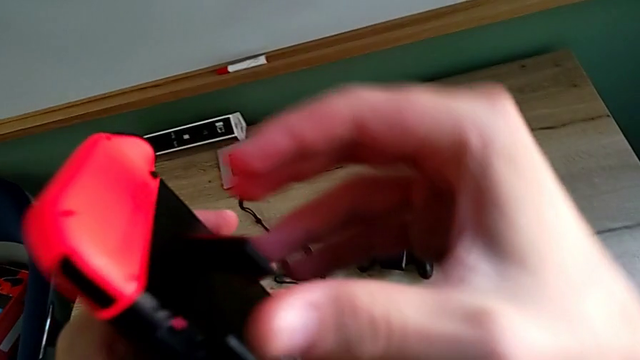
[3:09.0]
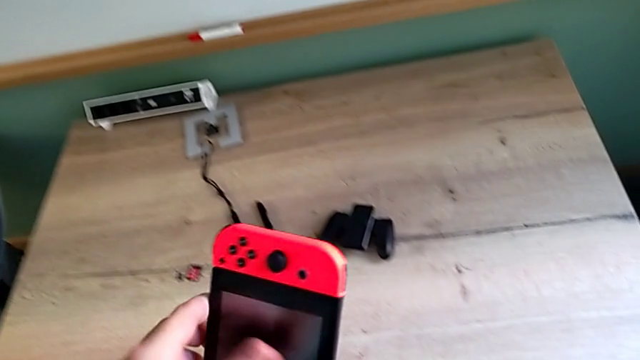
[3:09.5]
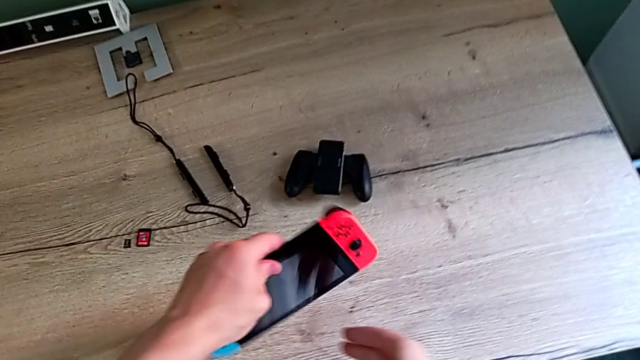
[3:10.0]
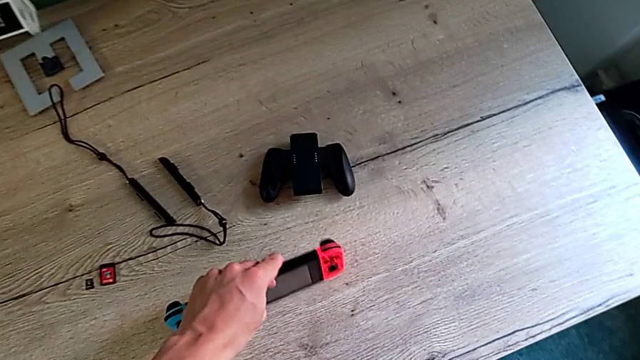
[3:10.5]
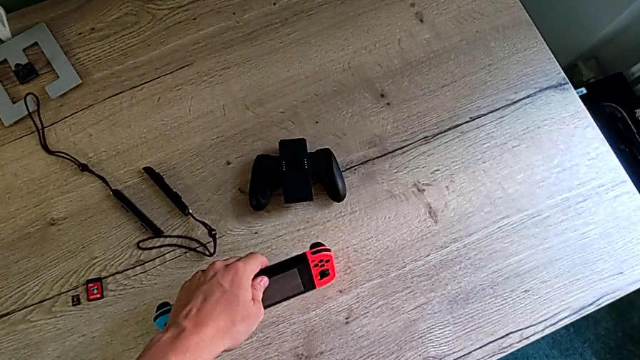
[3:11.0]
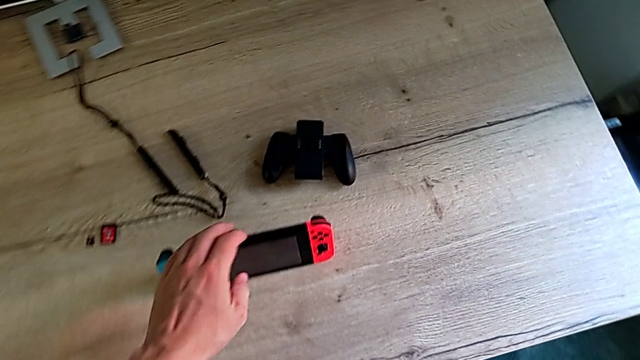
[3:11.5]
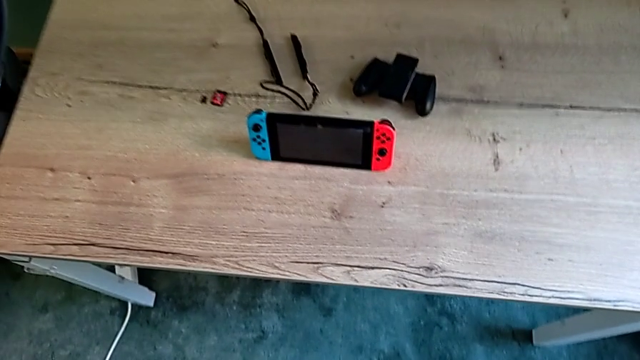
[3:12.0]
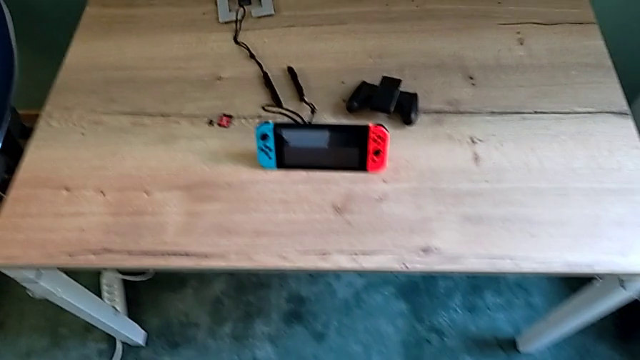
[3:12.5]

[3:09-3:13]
The camera wearer is standing the Nintendo Switch with its kickstand. They place the Nintendo Switch.

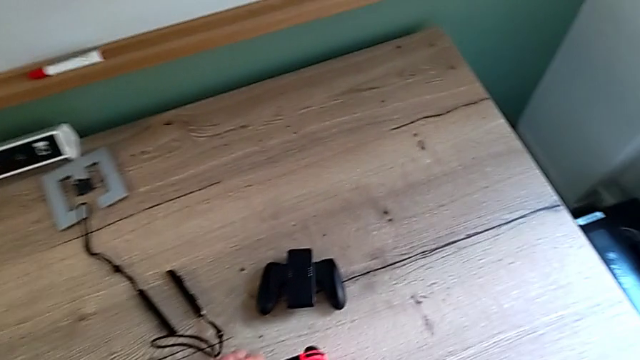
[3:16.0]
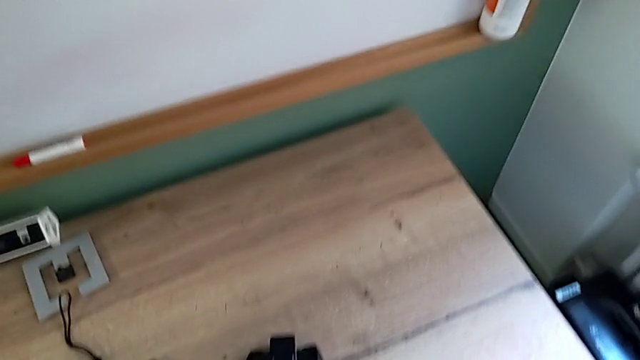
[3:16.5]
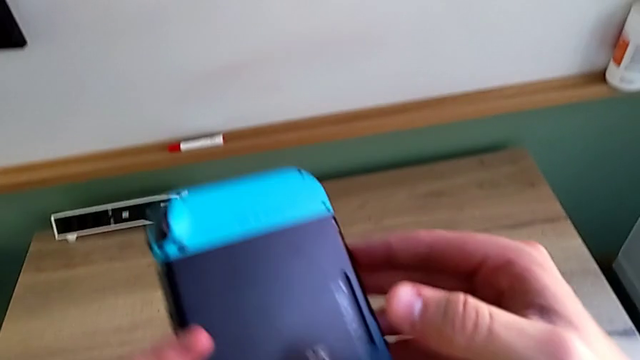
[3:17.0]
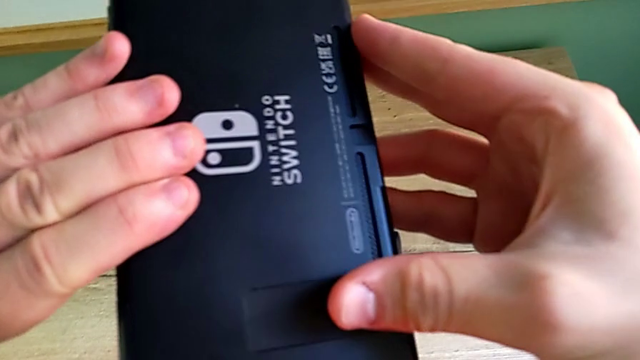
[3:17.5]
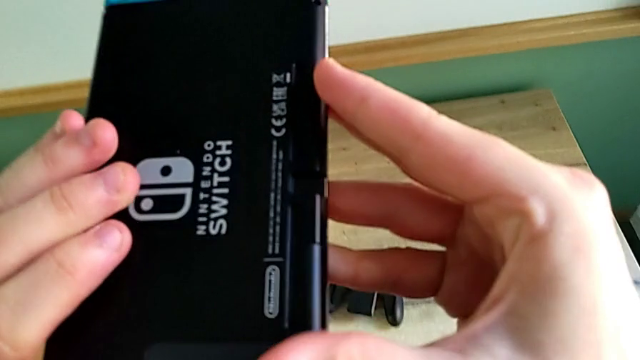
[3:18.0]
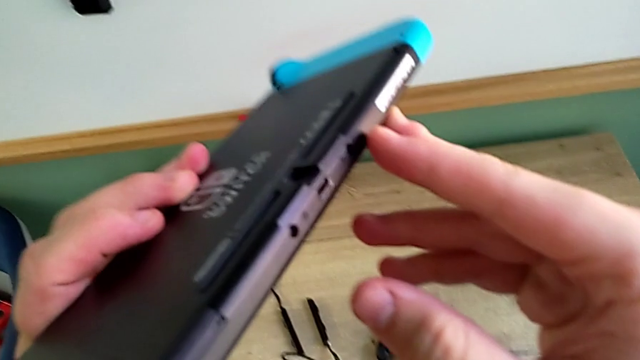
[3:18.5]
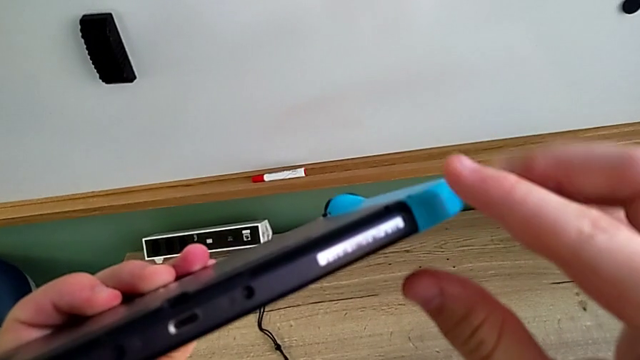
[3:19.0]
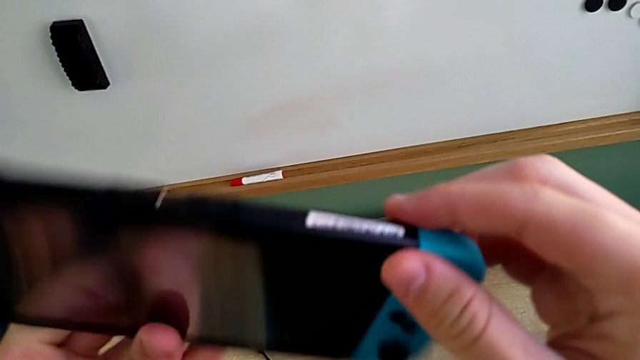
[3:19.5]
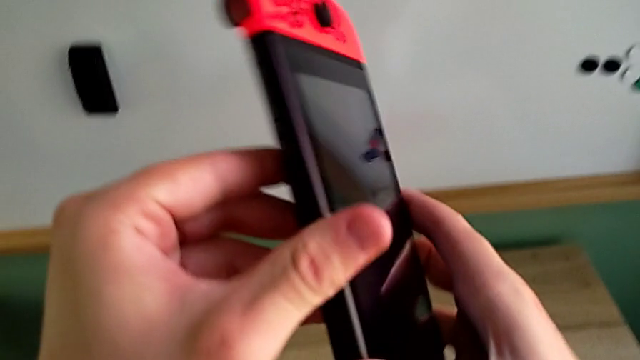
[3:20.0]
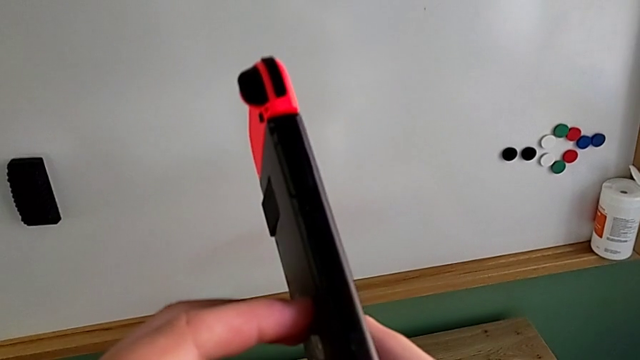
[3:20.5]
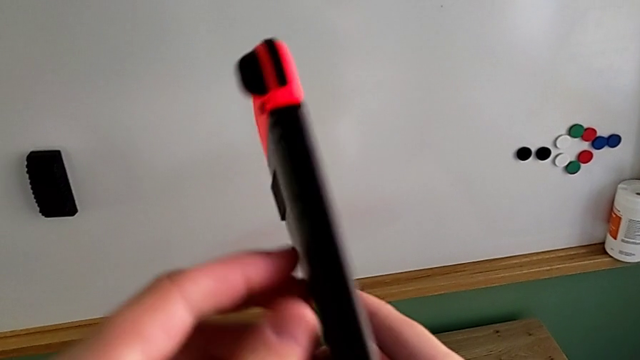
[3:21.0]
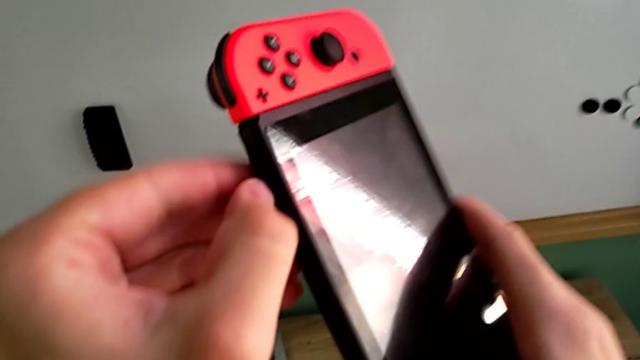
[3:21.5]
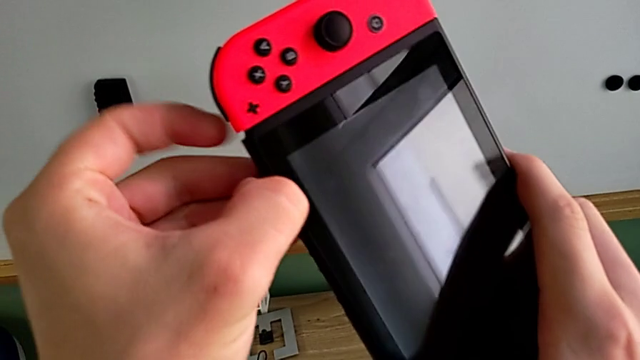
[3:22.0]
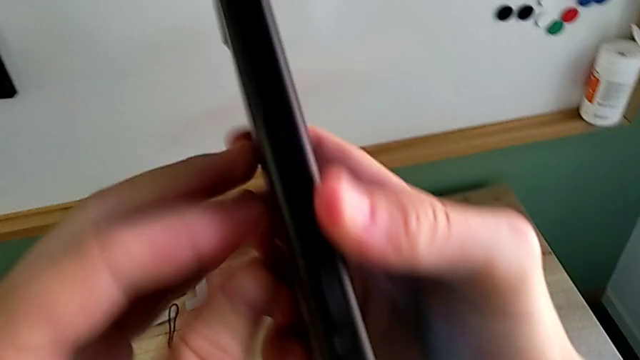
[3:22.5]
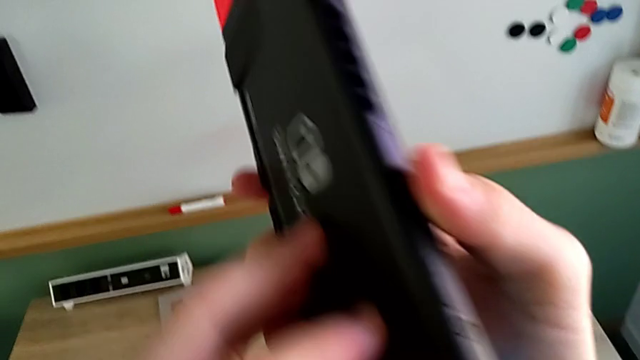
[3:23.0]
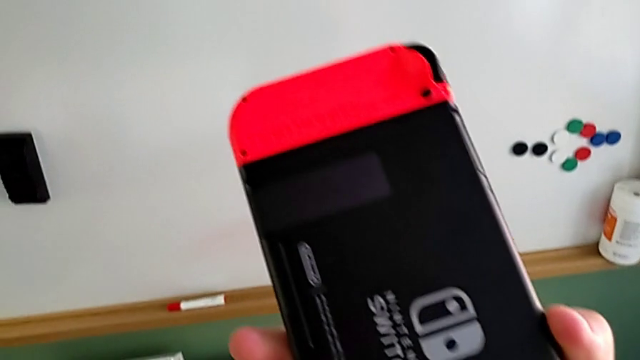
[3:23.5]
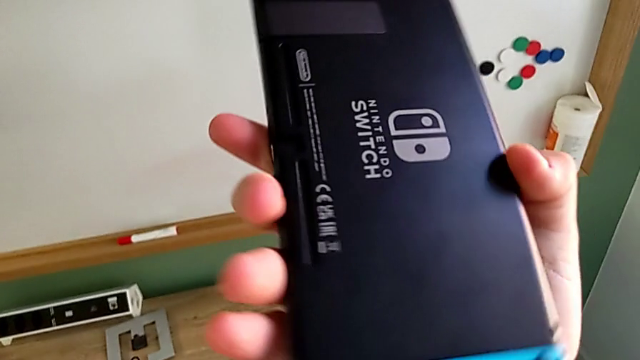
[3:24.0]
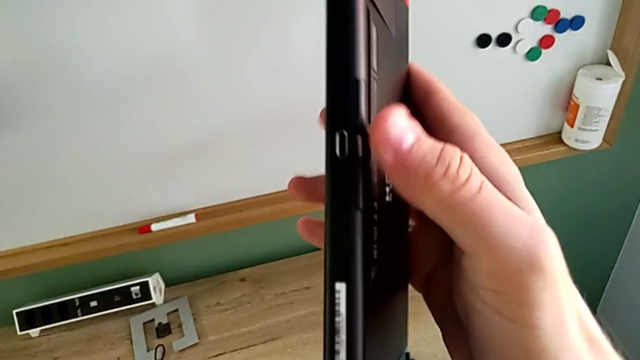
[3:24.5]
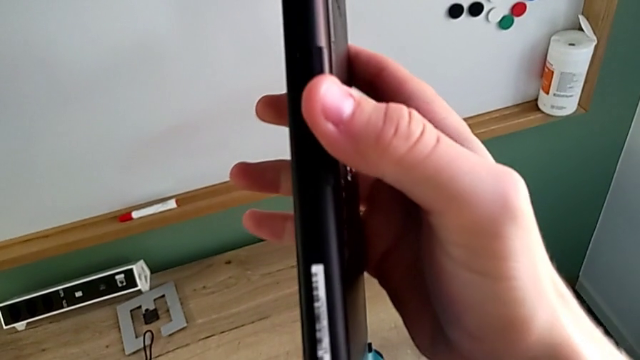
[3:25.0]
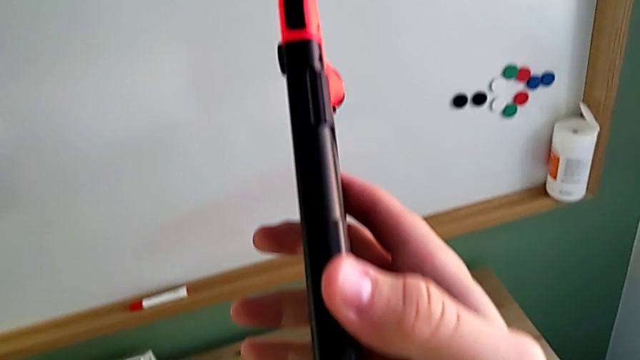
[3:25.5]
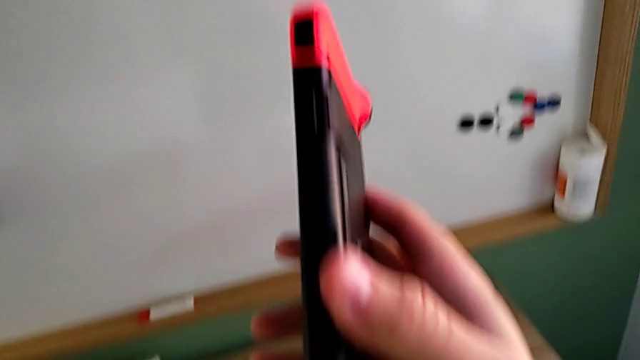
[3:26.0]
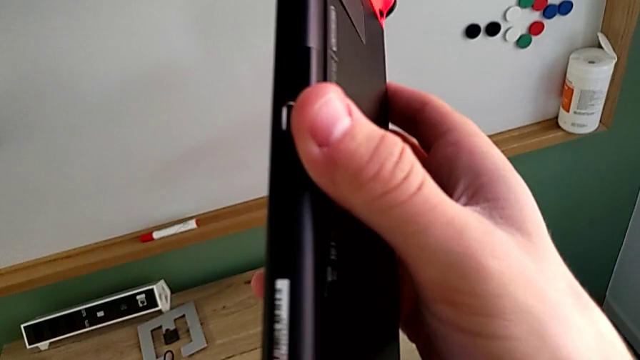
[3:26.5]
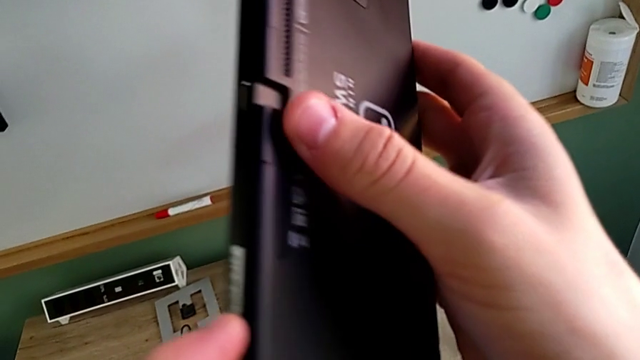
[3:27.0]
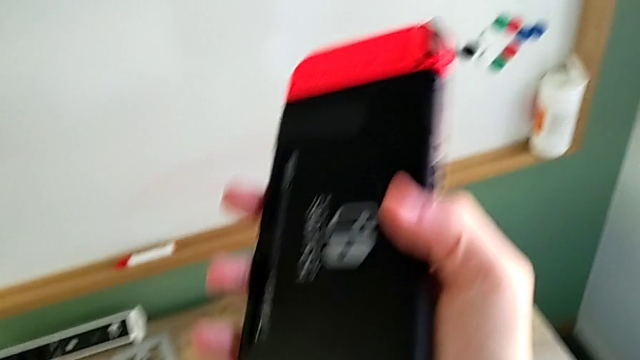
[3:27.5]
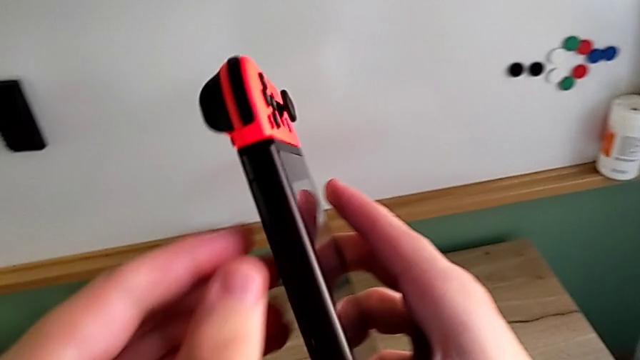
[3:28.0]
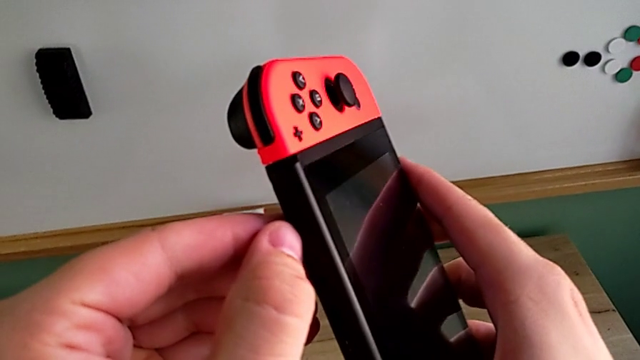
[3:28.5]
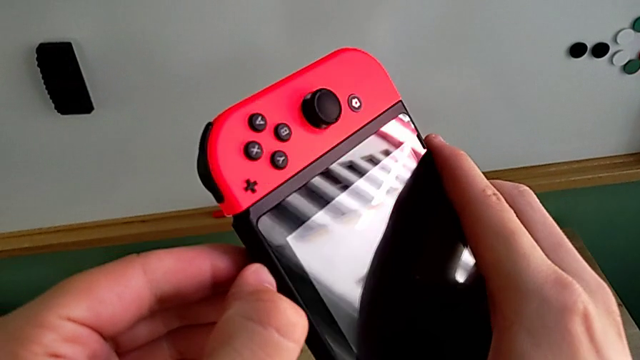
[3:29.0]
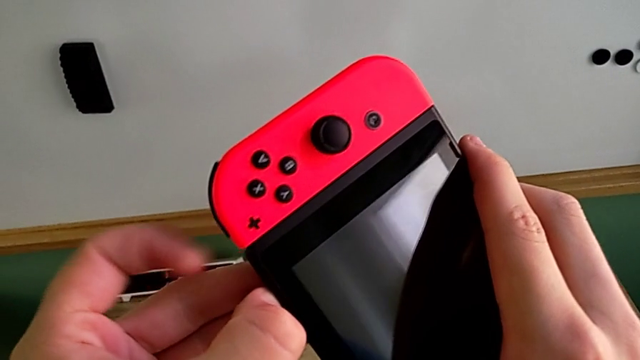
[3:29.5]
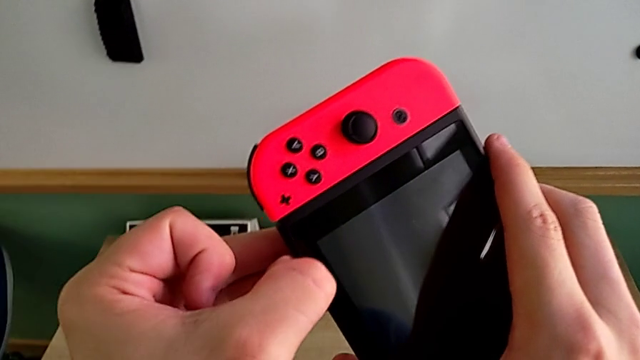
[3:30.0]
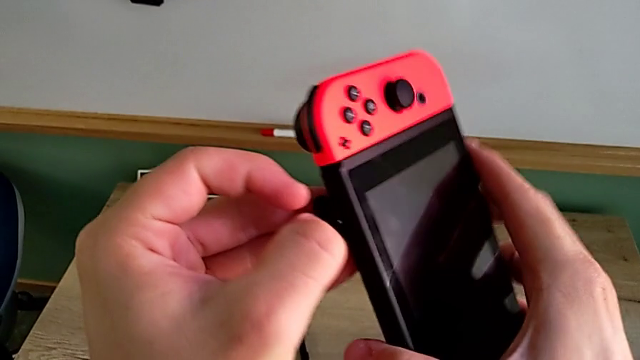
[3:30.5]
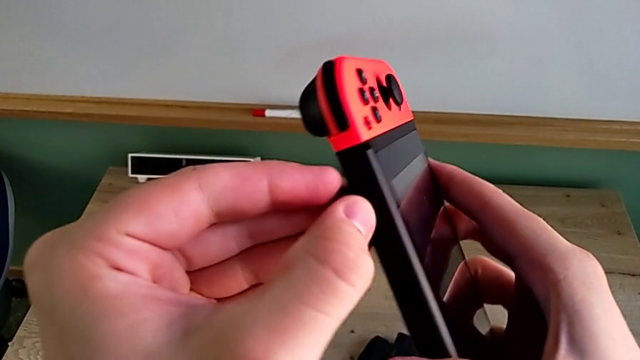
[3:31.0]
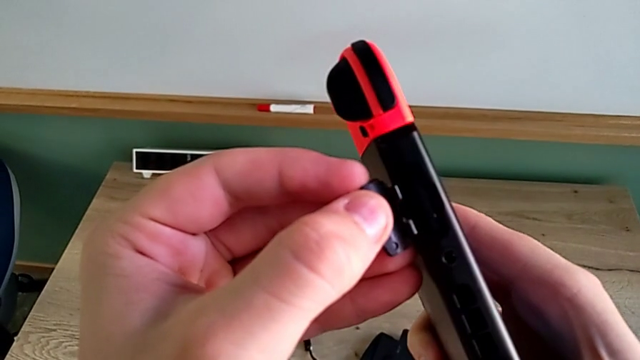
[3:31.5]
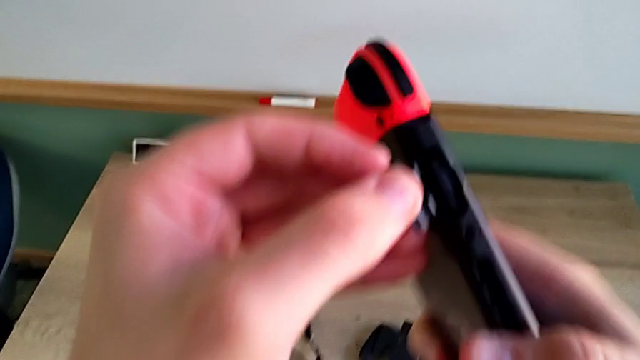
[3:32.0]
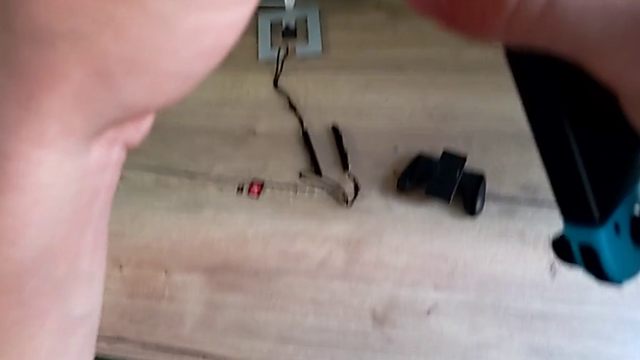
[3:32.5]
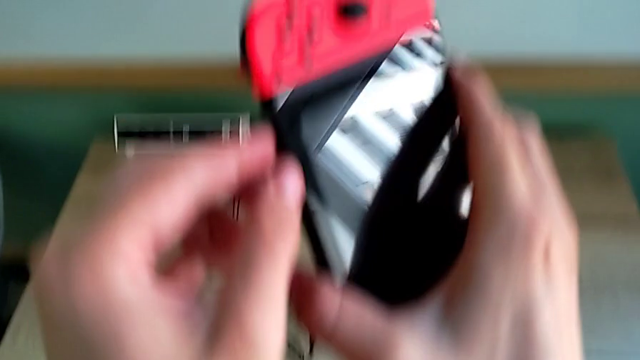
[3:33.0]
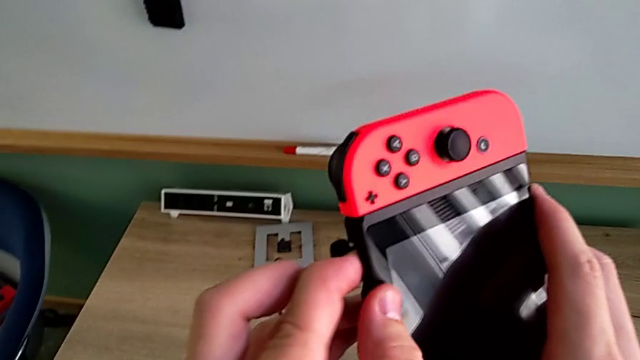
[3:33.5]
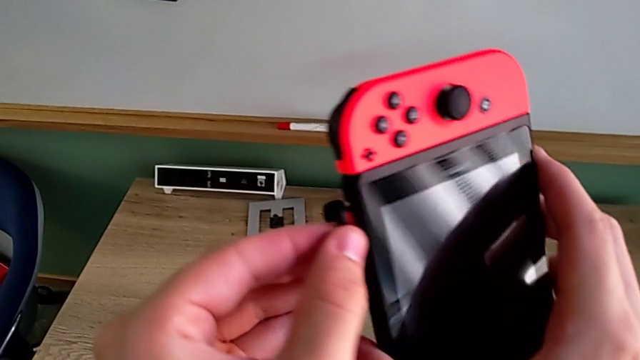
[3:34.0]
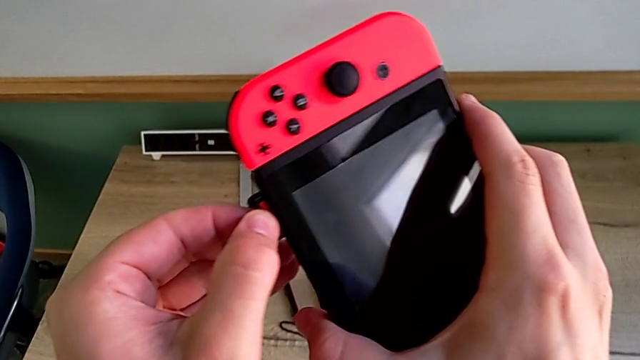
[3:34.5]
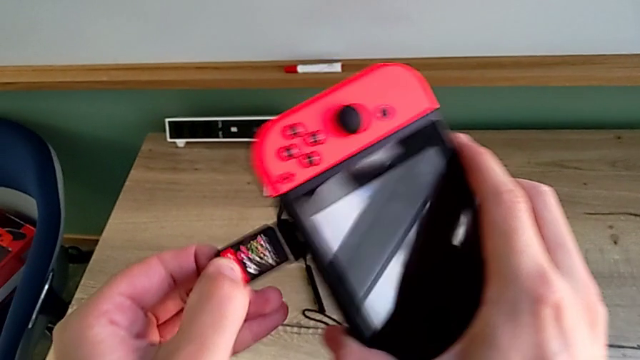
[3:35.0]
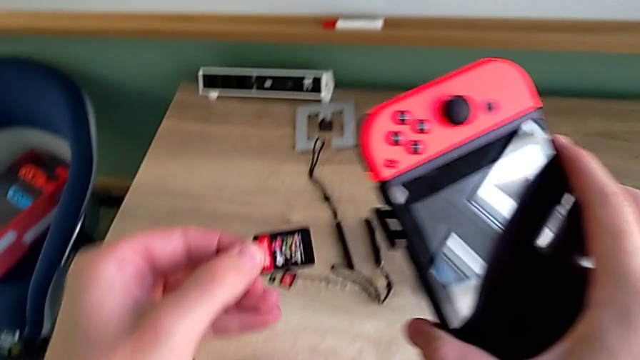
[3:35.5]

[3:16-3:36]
The camera wearer is changing a game card. They grab the Nintendo Switch, rotate it, inspect it, rotate it, open the game card and withdraw it.
